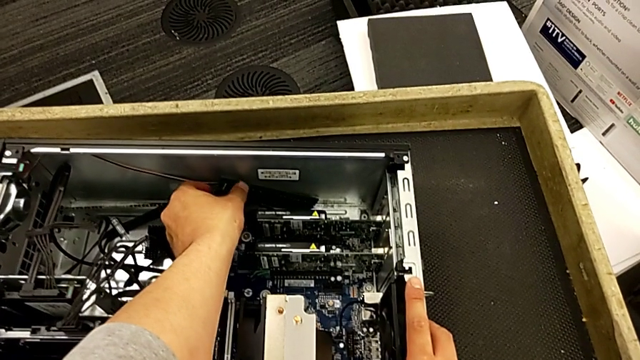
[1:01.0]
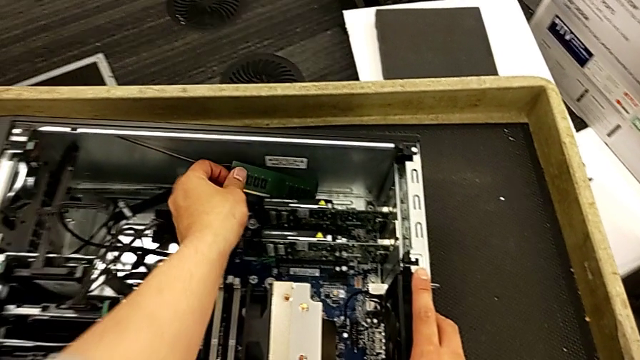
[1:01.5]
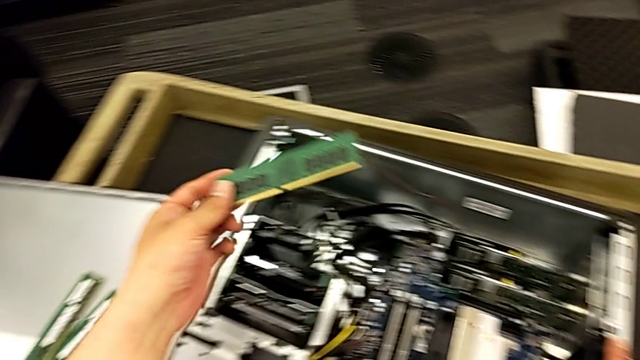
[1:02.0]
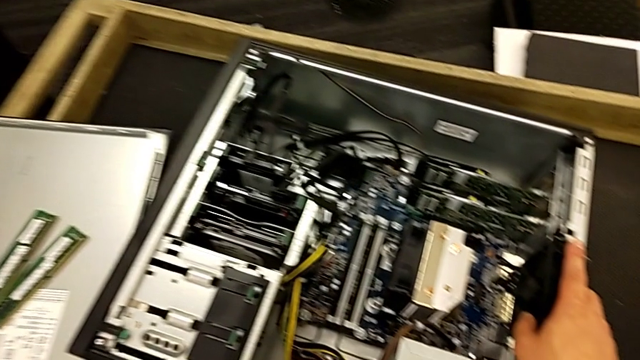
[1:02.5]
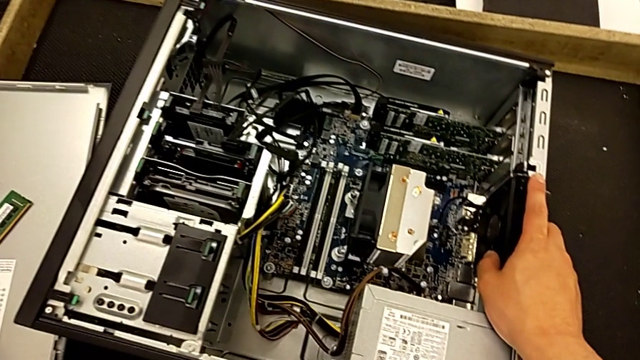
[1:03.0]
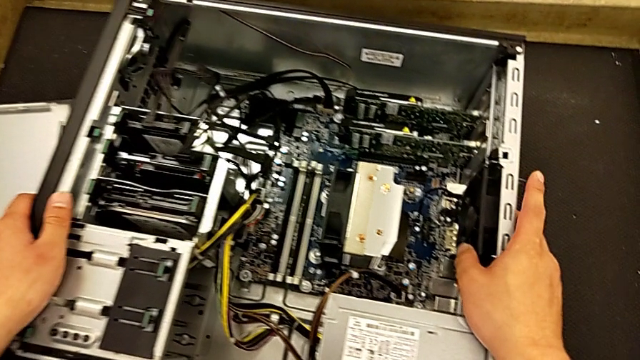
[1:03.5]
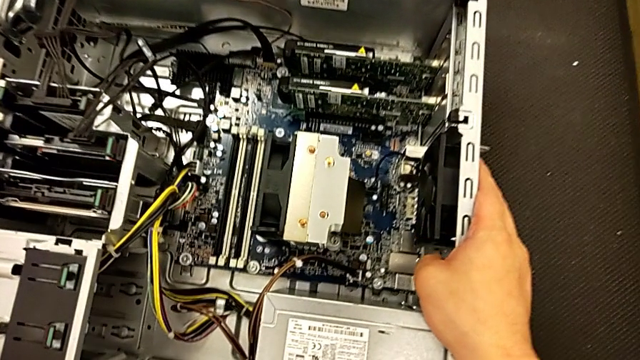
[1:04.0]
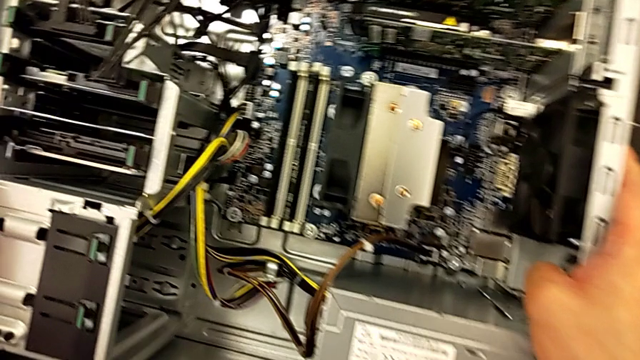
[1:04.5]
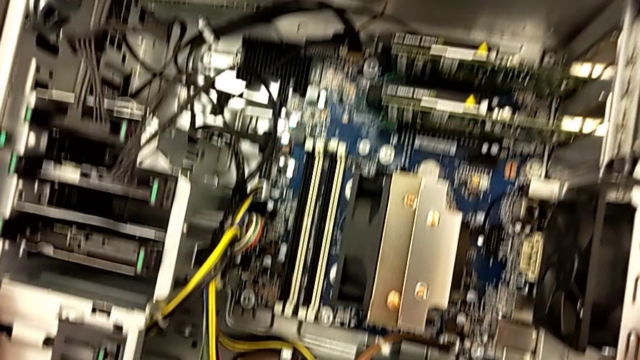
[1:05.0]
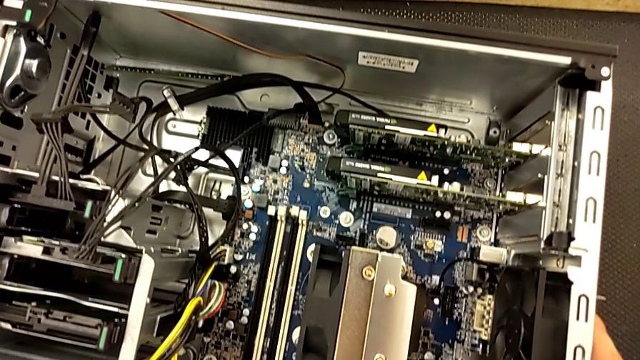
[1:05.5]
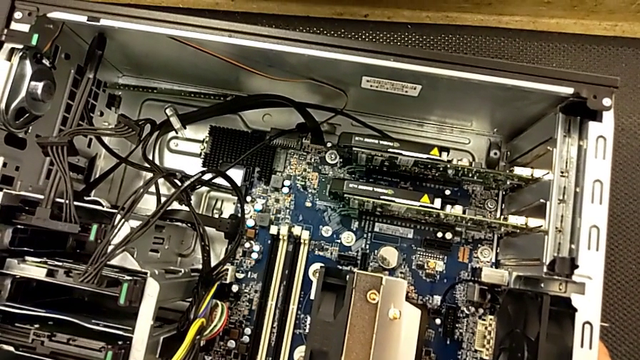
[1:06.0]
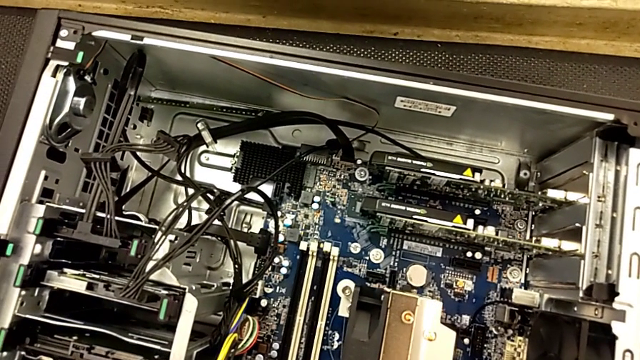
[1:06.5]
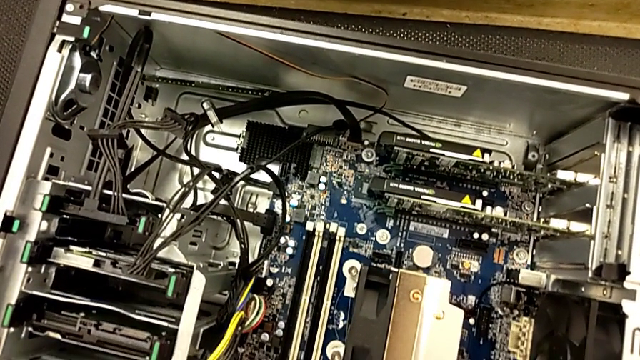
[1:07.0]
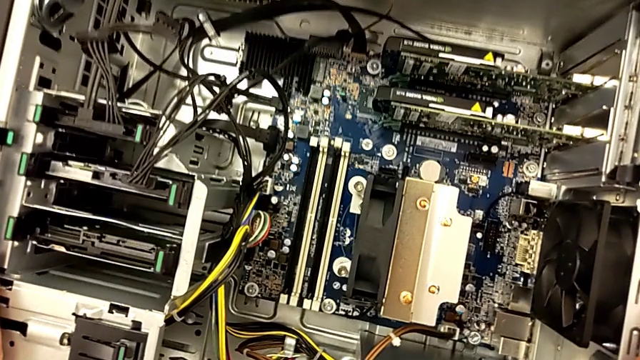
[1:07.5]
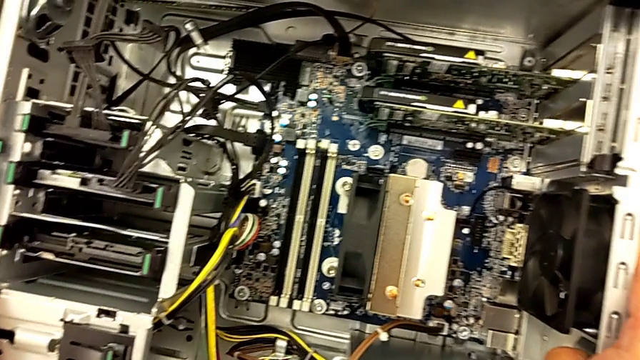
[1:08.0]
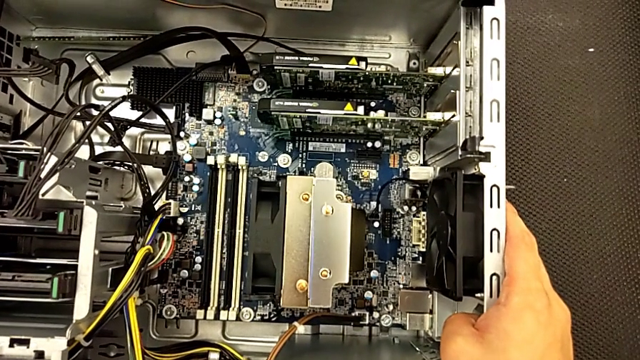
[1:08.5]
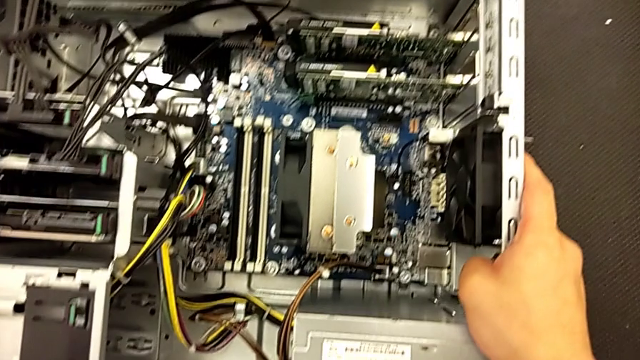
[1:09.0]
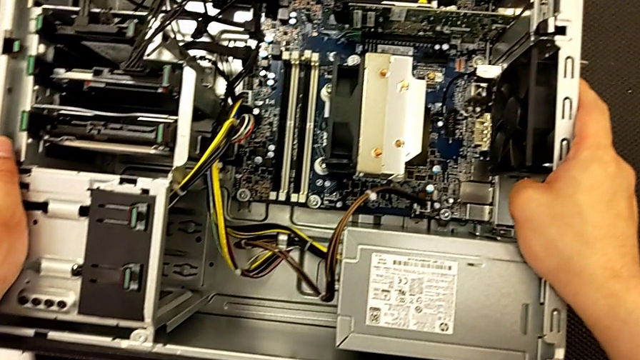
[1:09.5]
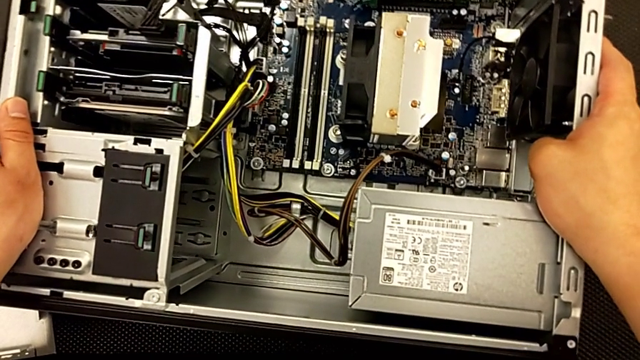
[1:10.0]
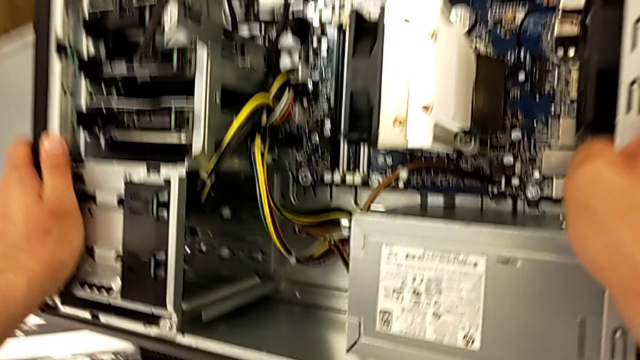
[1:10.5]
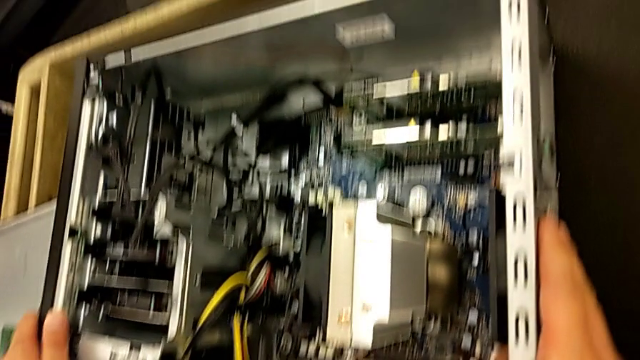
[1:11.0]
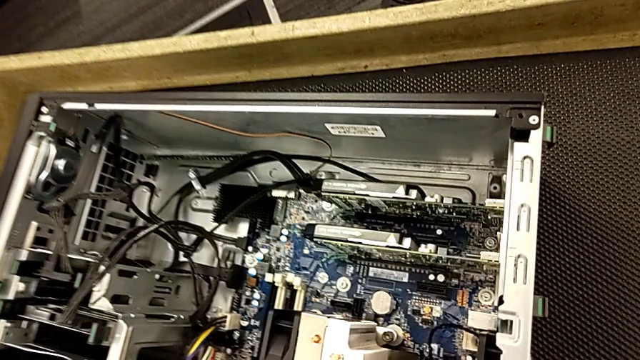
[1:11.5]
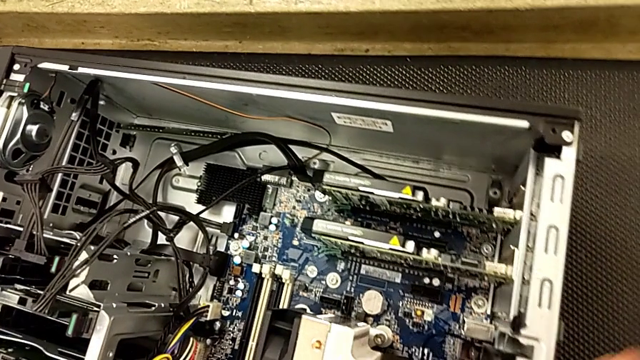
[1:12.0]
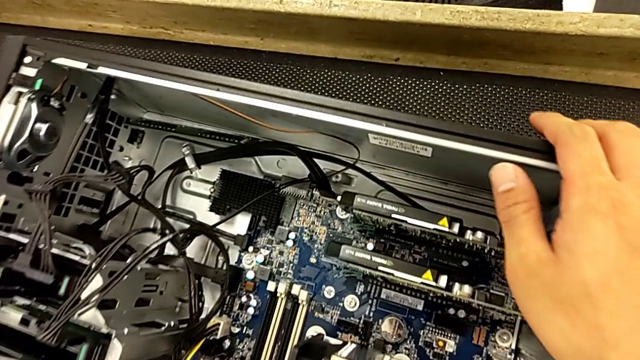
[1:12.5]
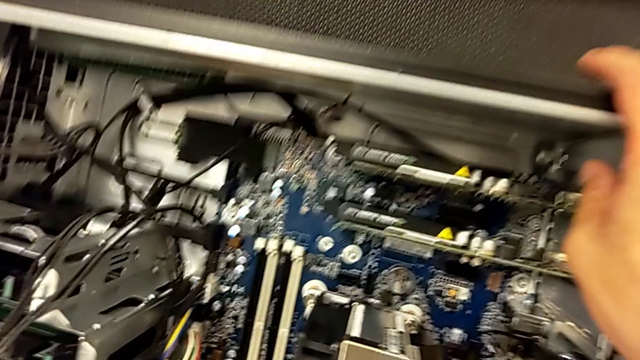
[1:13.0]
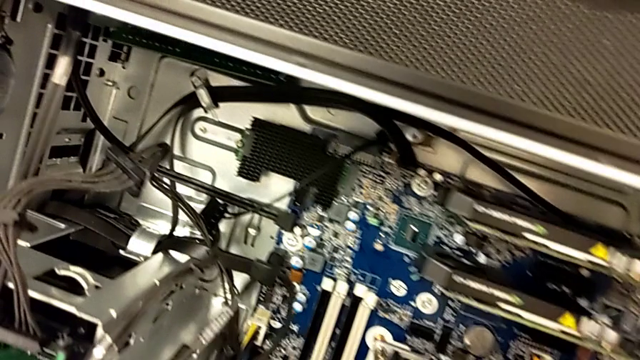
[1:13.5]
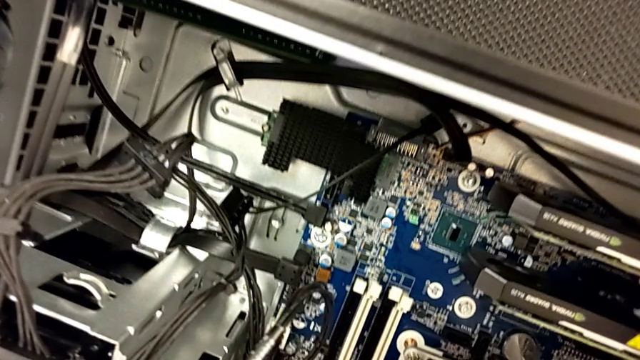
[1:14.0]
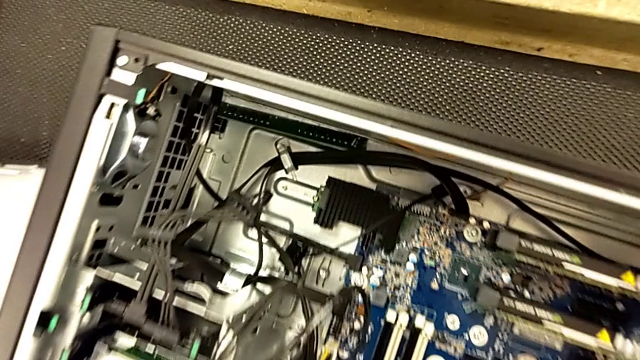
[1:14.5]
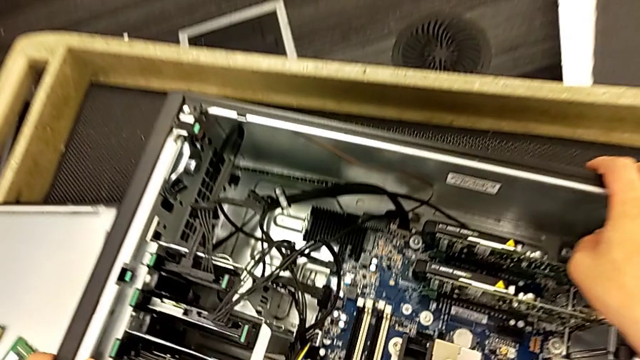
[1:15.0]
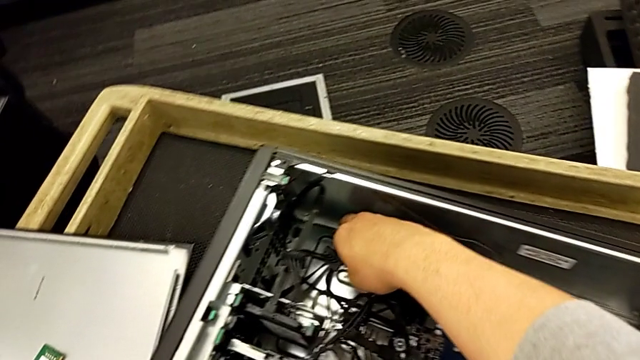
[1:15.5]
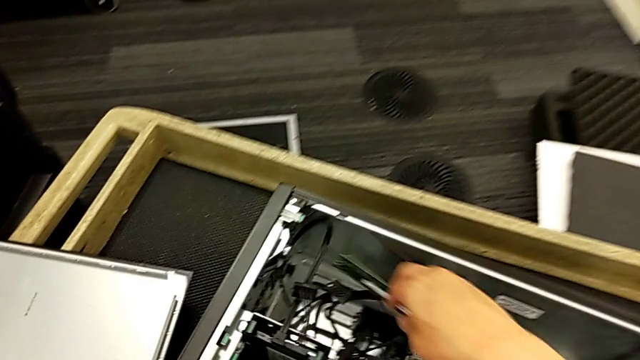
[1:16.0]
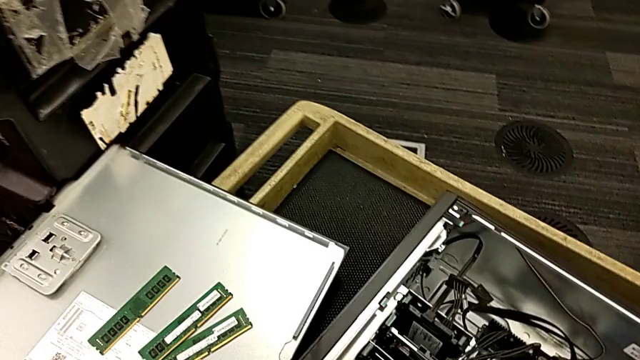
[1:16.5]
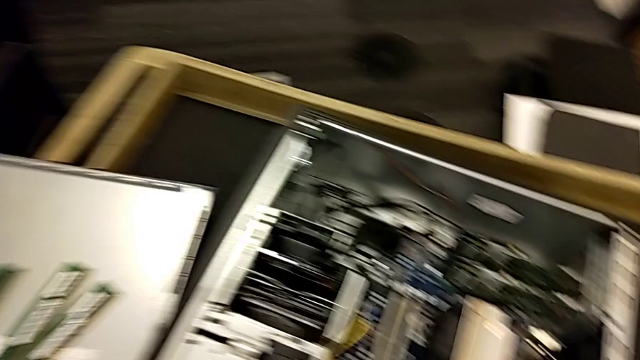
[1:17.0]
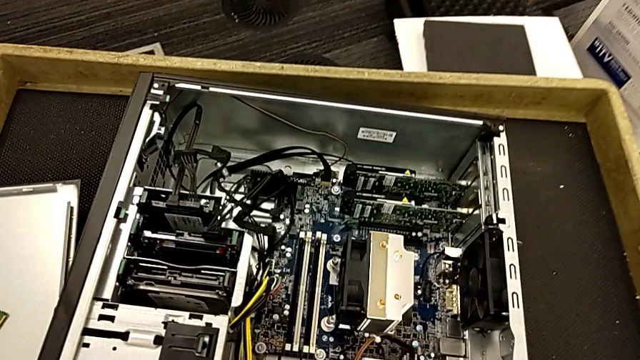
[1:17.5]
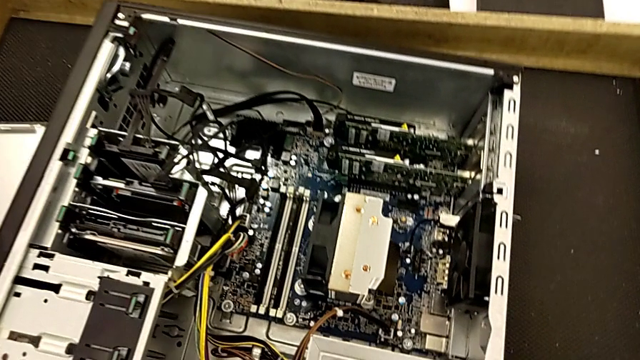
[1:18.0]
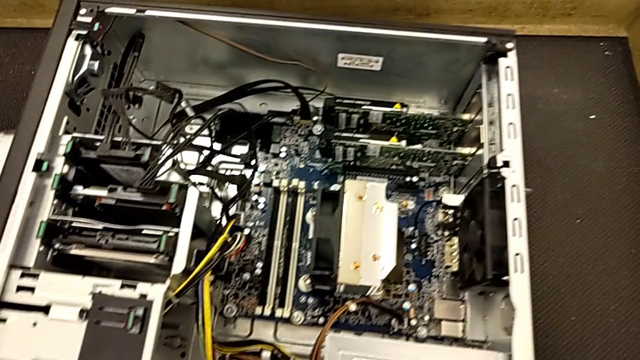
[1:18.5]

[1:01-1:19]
The camera wearer is removing the RAM from the computer tower. They grab the third RAM, withdraw it, place it, inspect the computer tower twice, withdraw the fourth RAM and place it.

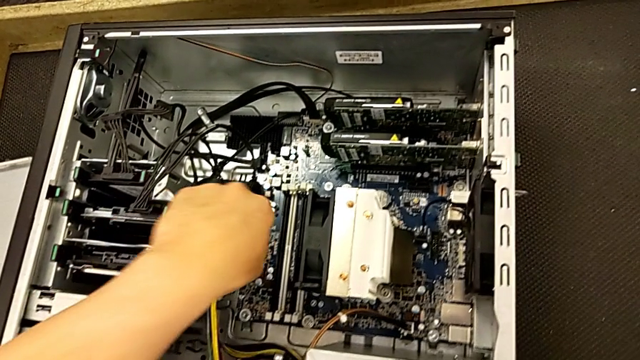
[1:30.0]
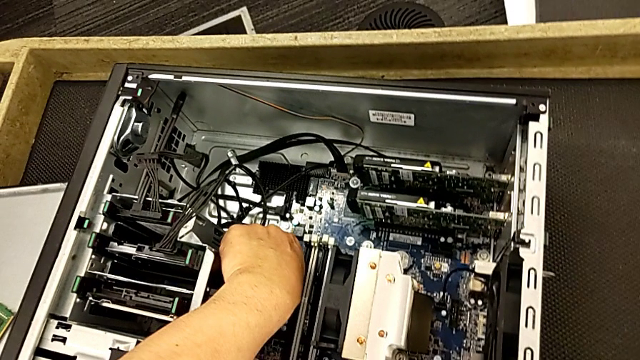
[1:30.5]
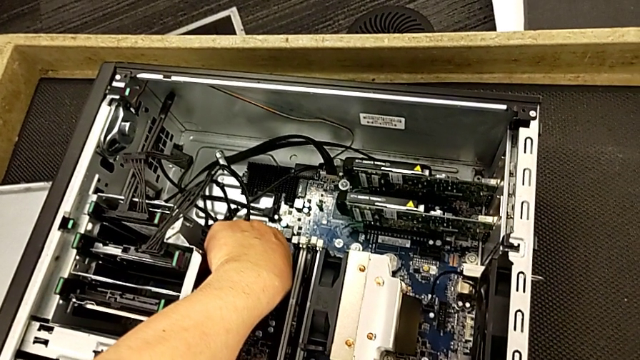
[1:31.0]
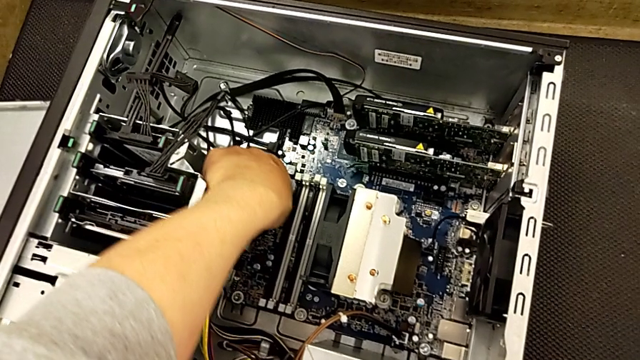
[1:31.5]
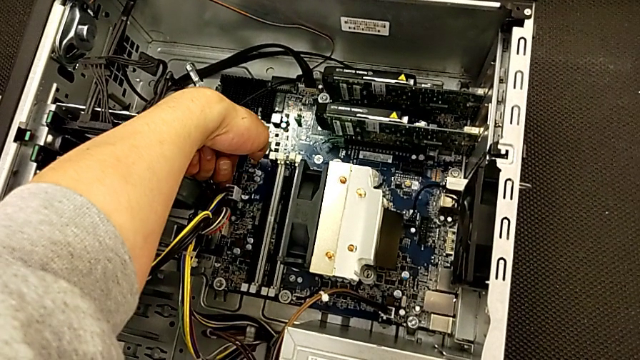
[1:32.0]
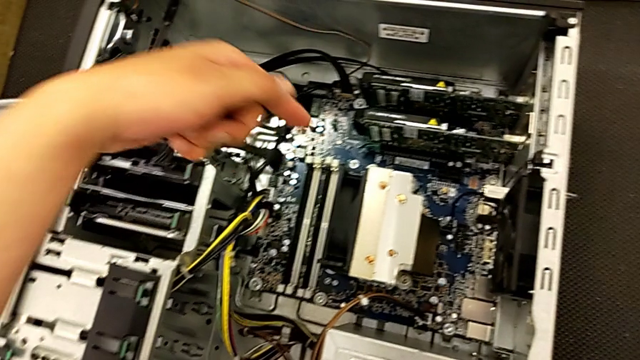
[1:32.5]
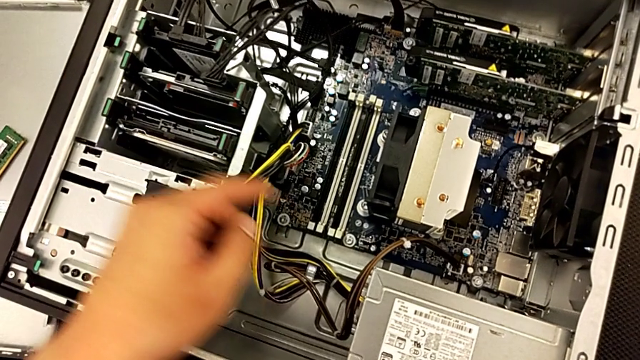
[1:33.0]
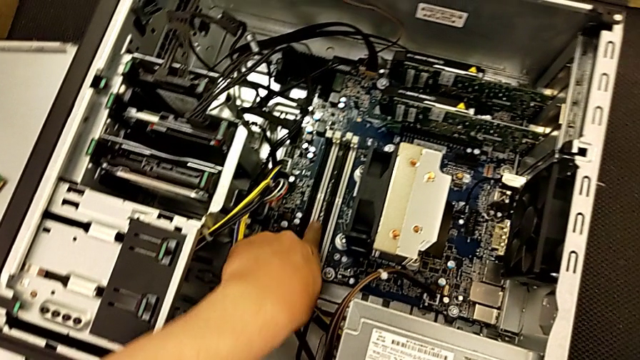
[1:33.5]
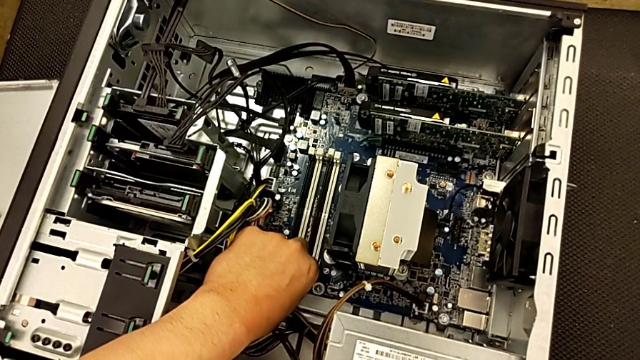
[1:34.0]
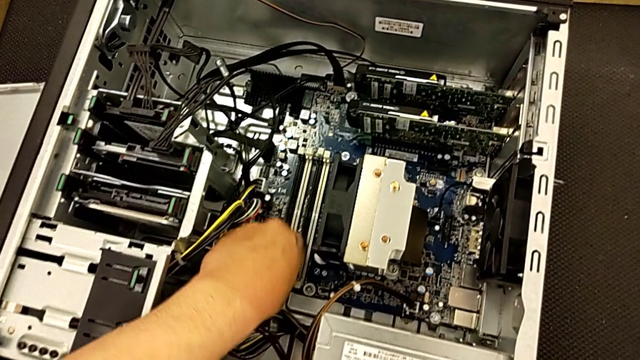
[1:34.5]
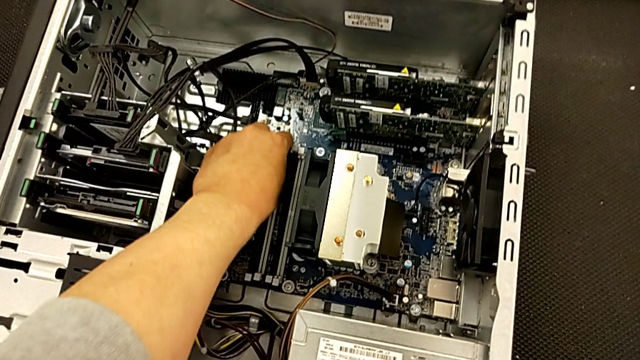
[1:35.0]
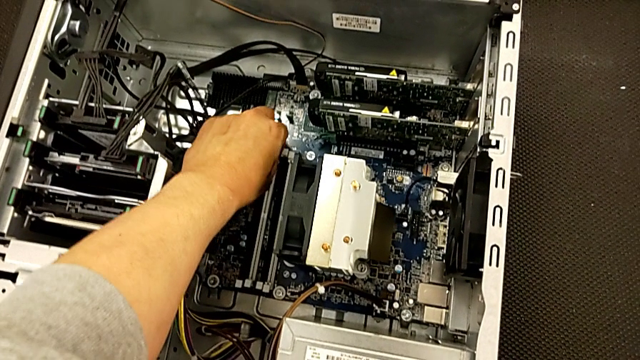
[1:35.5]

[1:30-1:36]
The camera wearer is aligning the RAM tabs. They inspect the computer tower and grab the white RAM tab.
